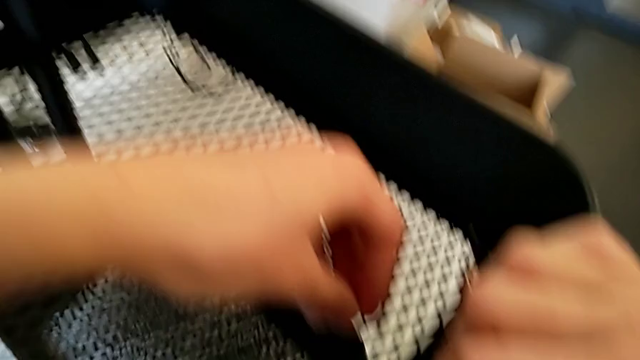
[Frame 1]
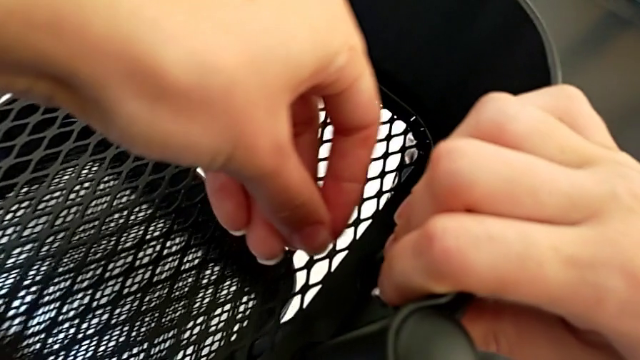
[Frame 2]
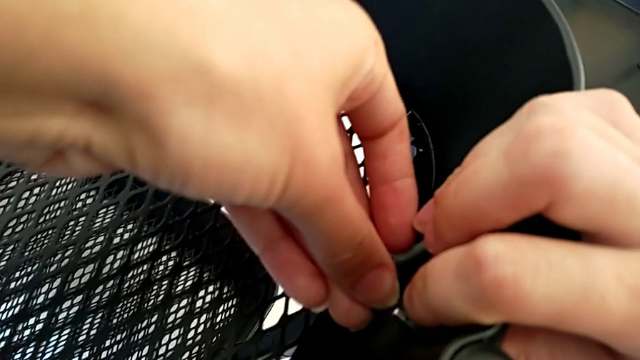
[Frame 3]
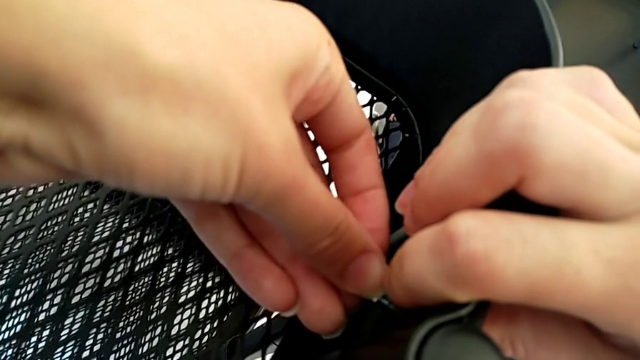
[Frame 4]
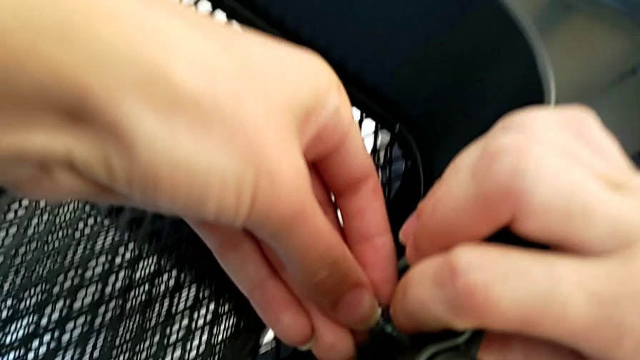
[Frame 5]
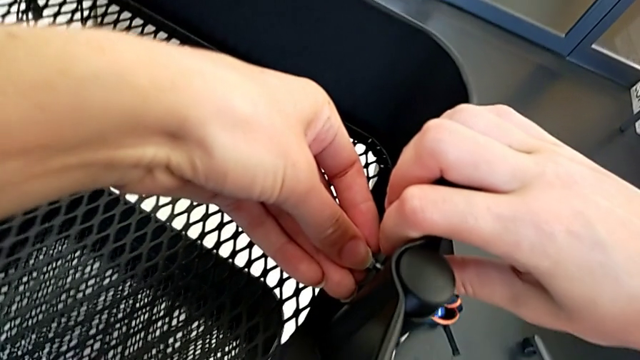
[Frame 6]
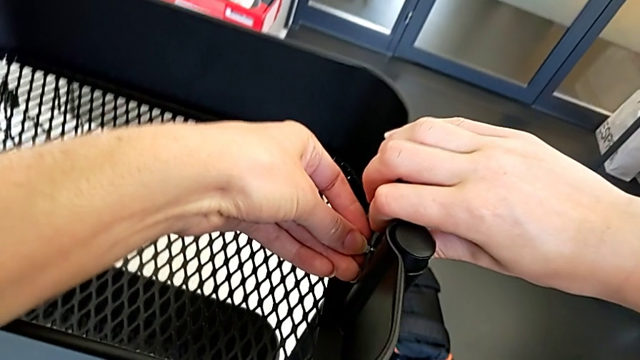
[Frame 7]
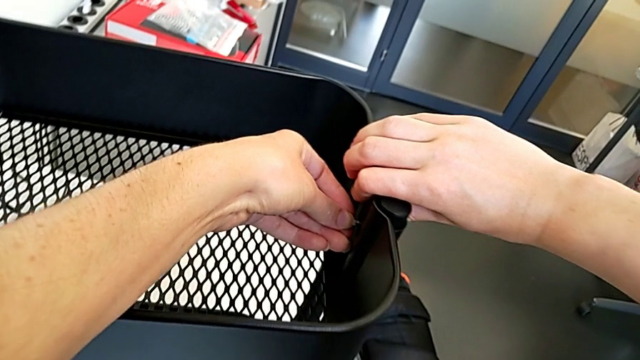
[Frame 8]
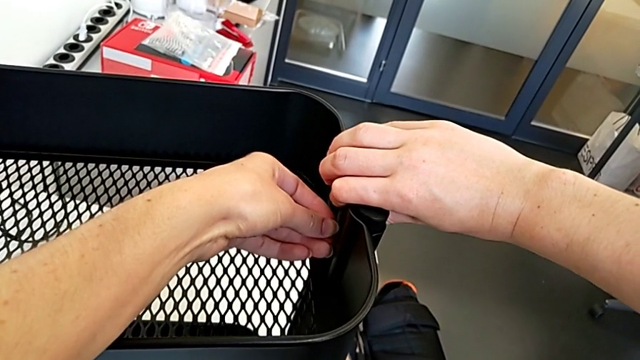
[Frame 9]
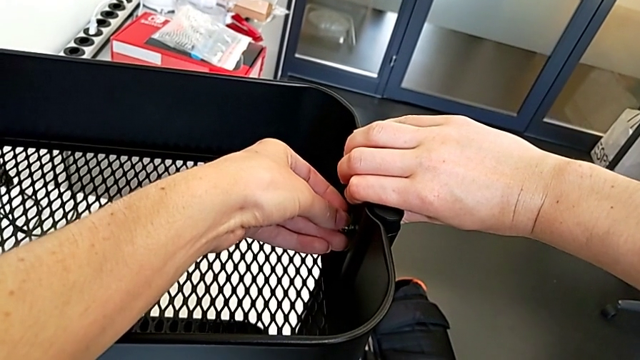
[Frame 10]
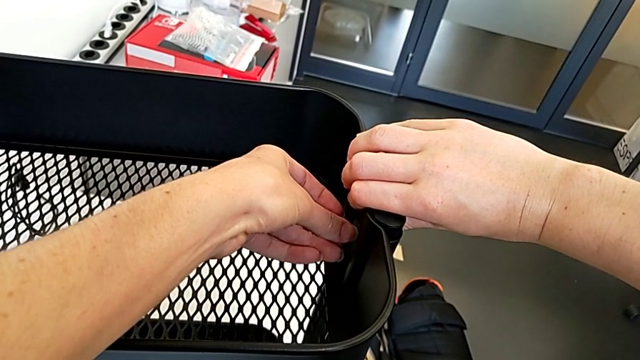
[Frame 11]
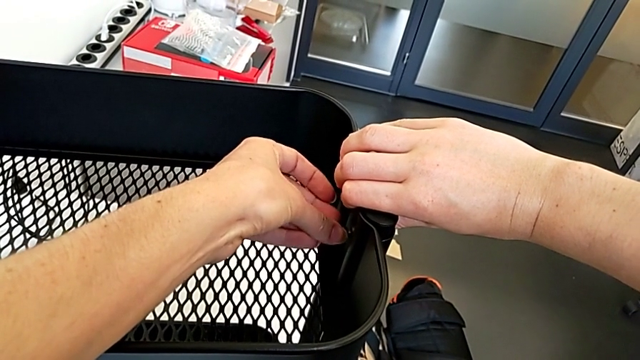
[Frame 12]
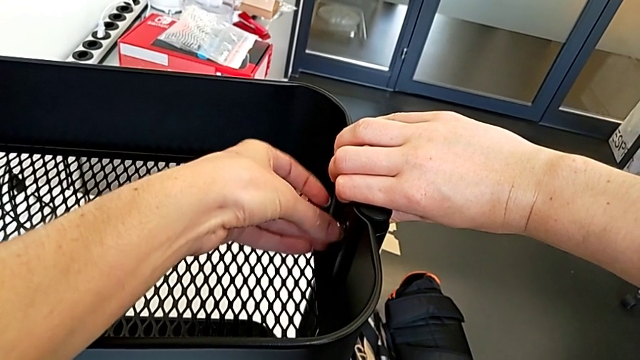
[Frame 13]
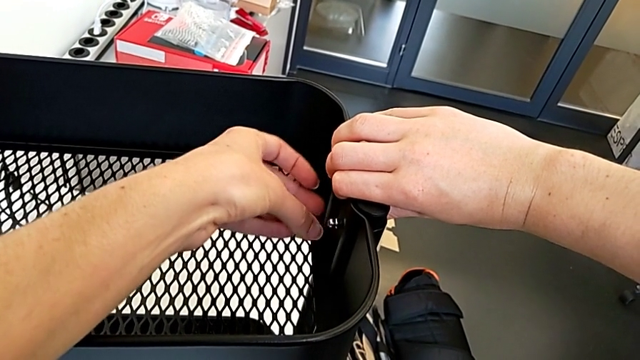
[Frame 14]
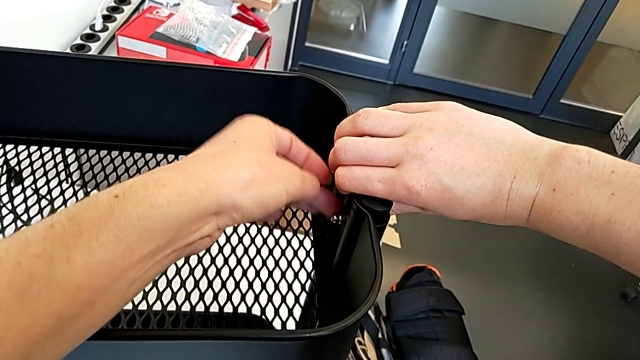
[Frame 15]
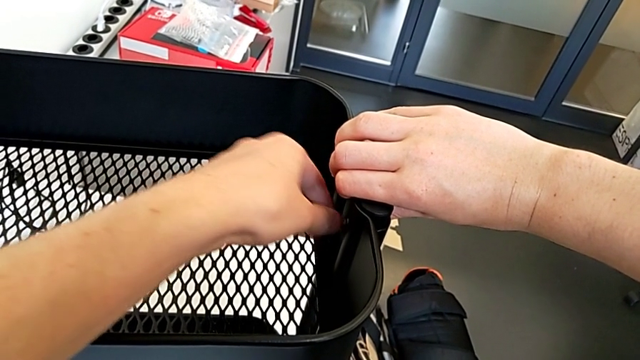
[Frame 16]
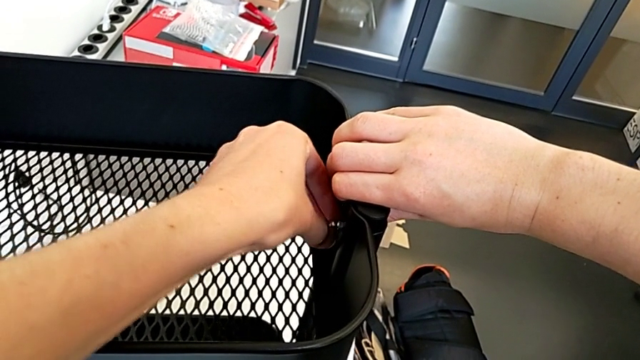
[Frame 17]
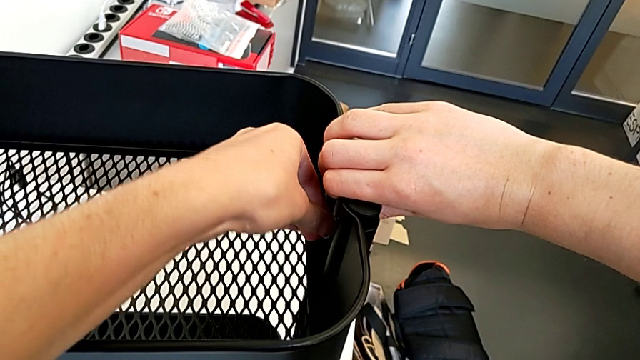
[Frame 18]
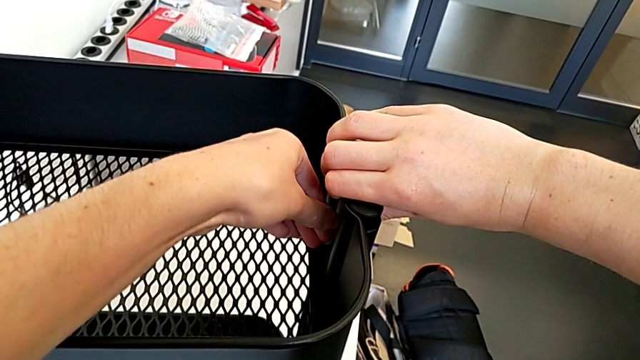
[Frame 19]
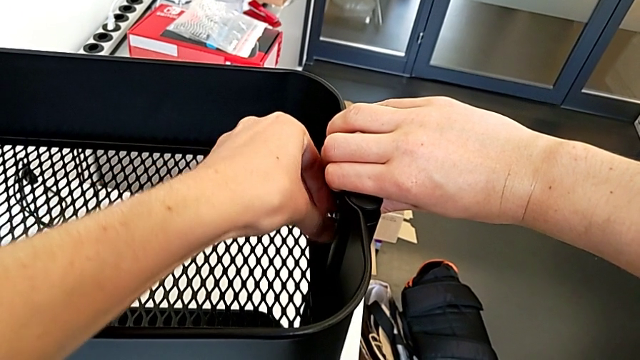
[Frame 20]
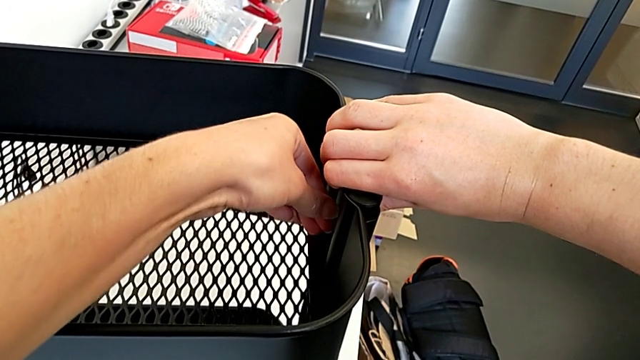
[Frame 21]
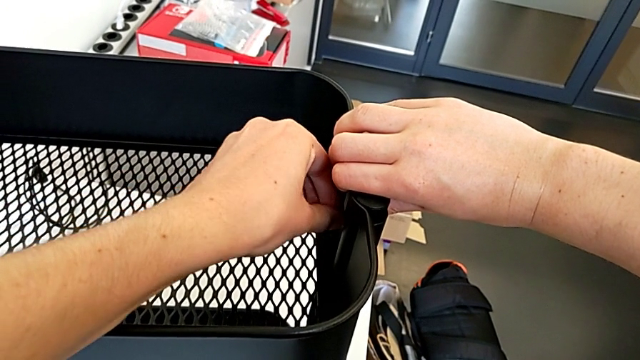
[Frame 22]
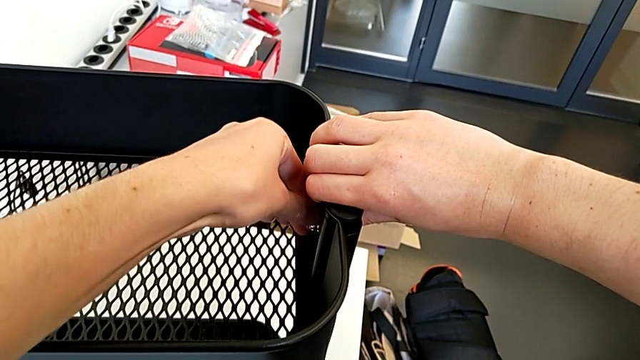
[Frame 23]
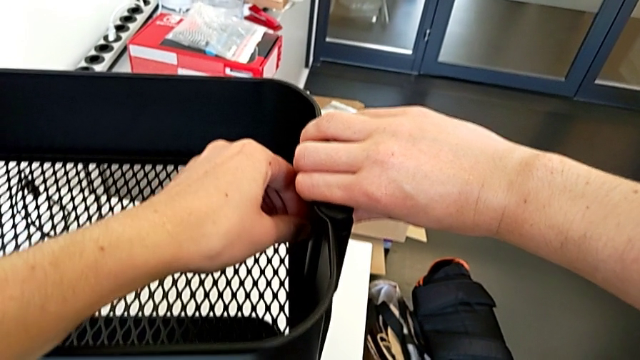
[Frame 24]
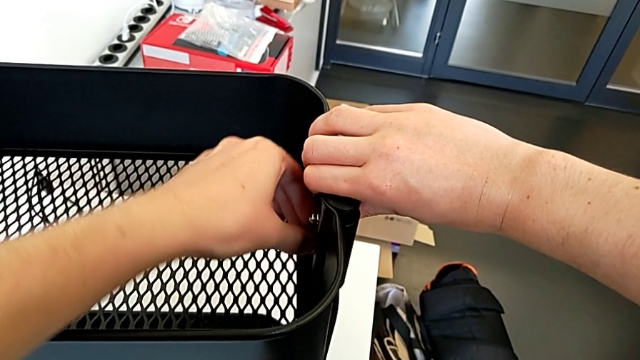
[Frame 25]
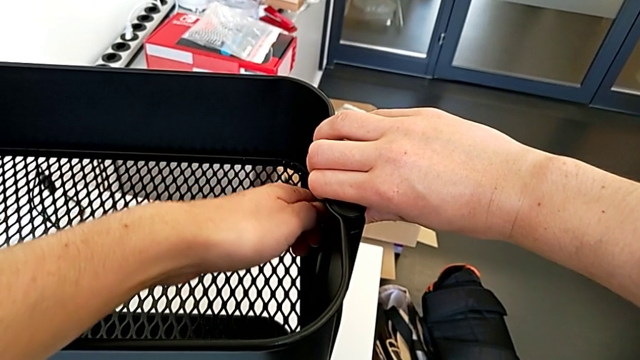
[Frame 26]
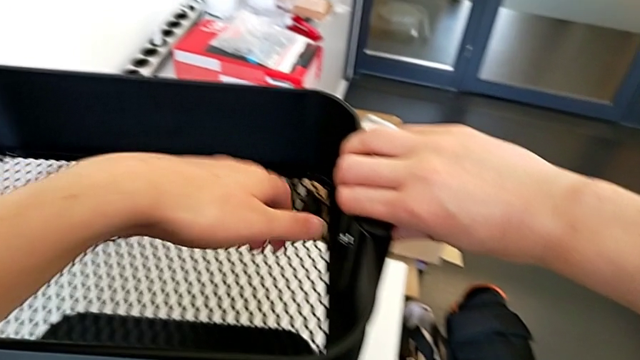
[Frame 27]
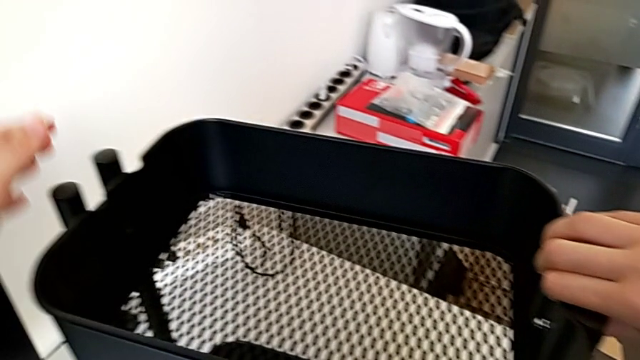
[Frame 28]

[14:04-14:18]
The camera wearer is assembling the top tray of the rolling cart. They insert the third hexagon cap nut and screw it.

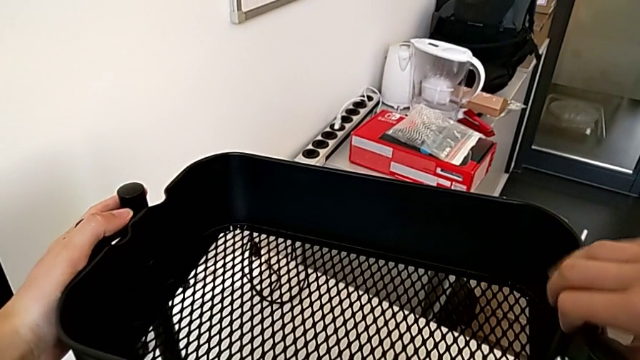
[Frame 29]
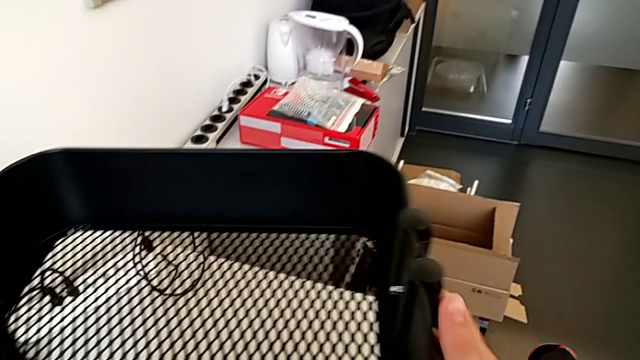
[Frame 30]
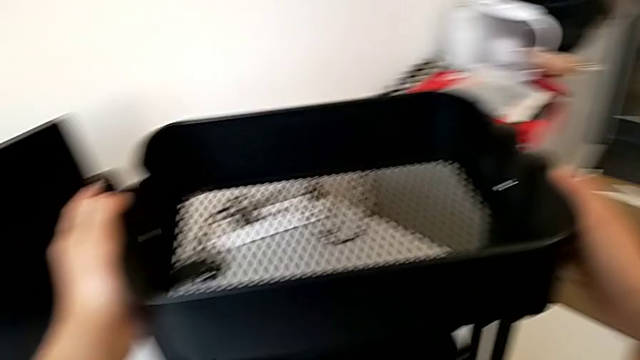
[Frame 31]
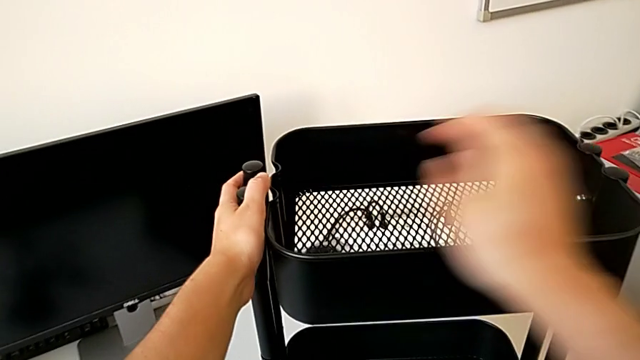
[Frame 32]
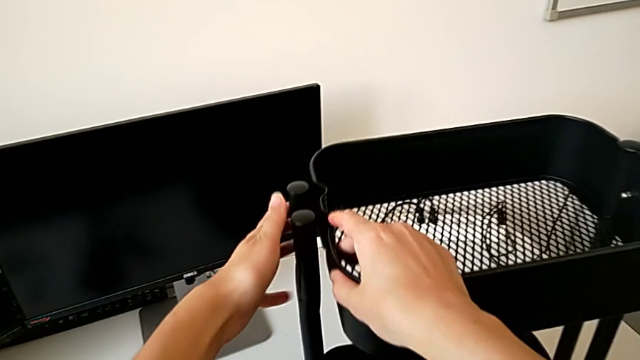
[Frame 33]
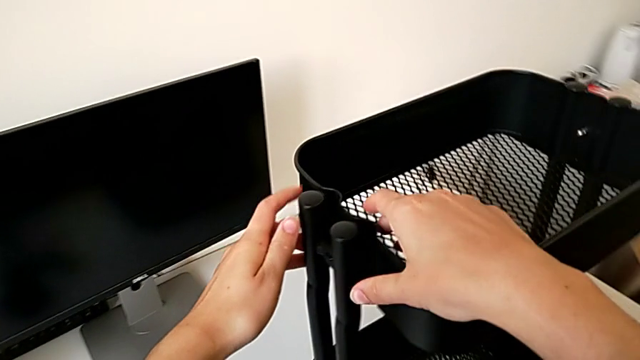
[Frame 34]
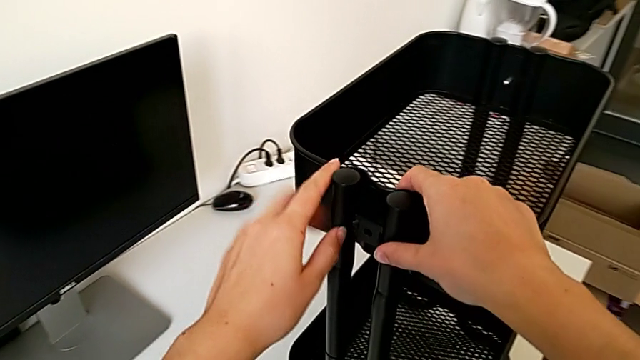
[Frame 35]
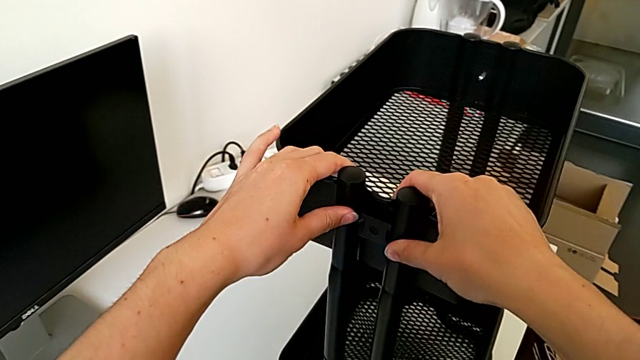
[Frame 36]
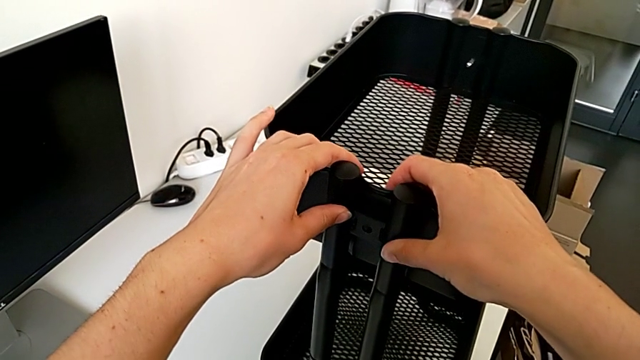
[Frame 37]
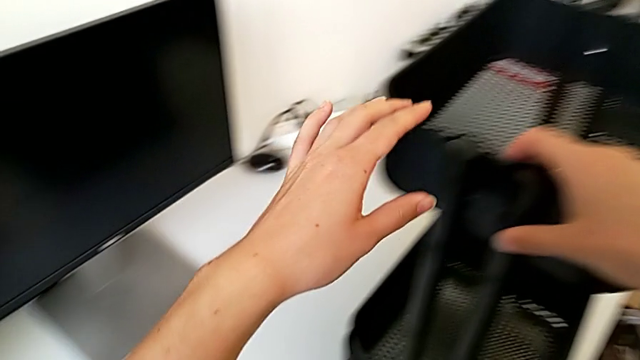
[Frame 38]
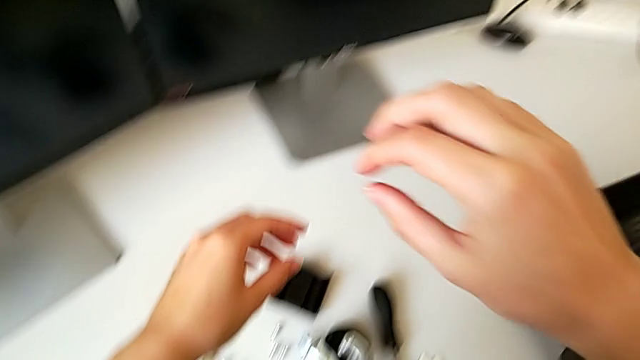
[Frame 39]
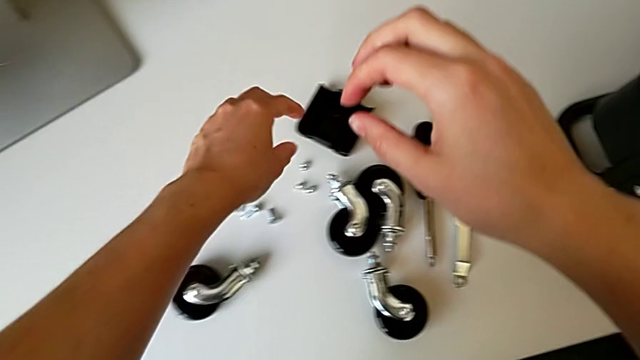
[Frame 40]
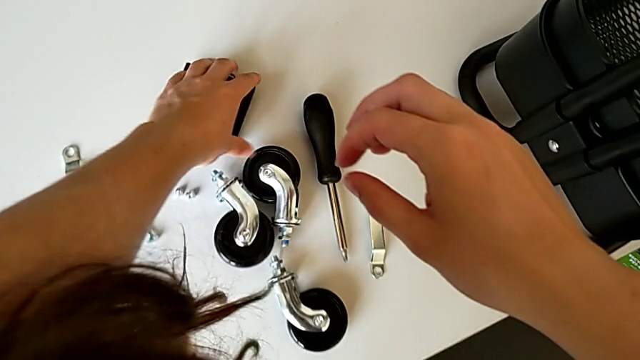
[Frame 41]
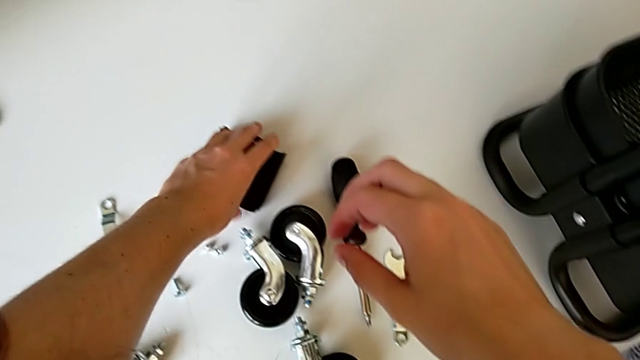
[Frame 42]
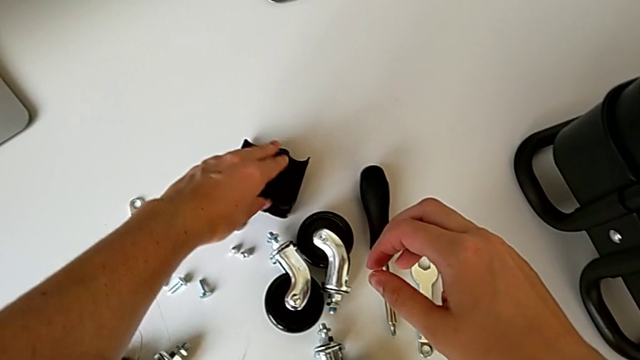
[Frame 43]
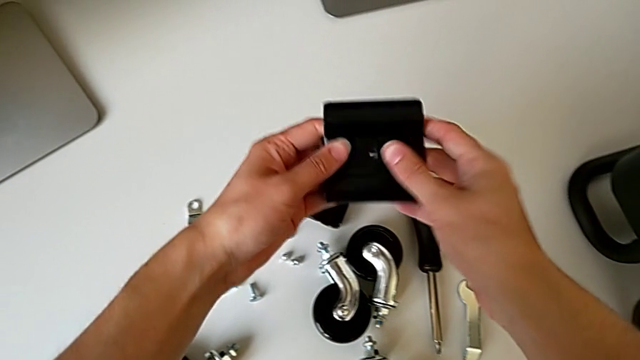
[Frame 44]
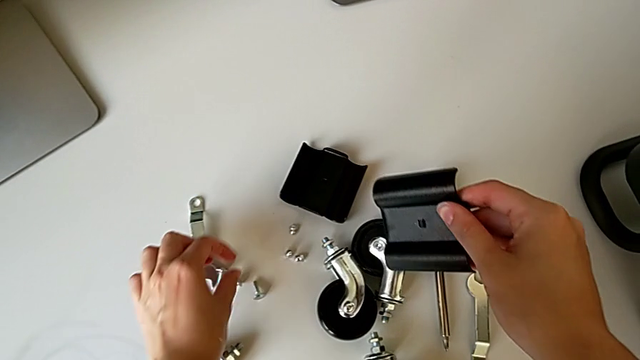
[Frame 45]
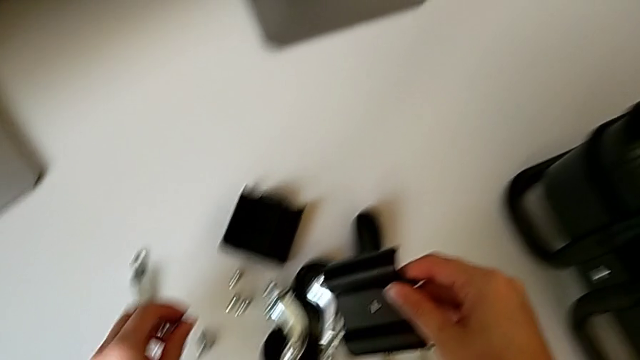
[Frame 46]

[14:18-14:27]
The camera wearer is assembling the top tray of the rolling cart. They grab the utility cart, rotate it and grab the fourth bracket.
